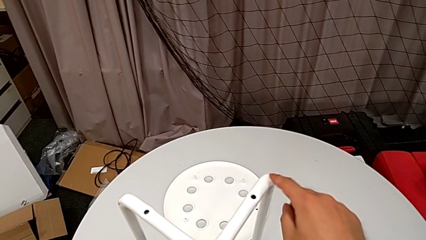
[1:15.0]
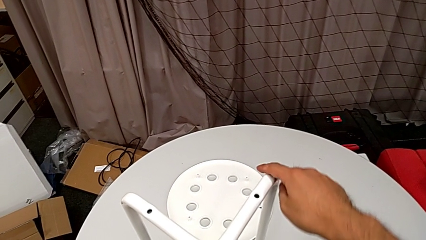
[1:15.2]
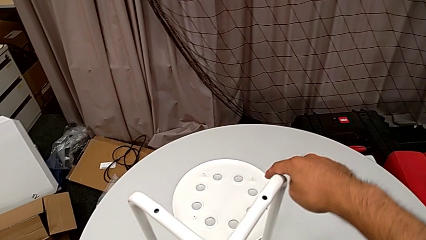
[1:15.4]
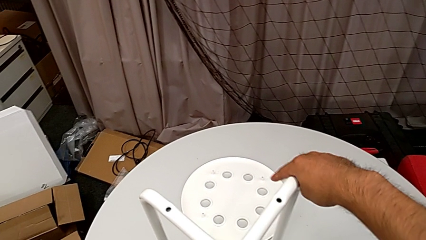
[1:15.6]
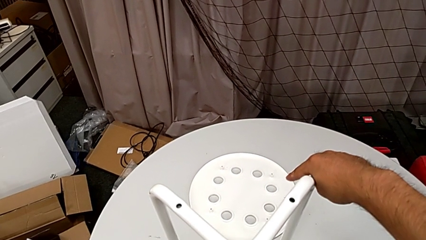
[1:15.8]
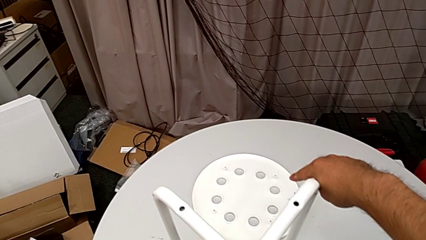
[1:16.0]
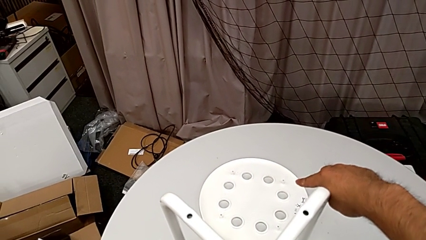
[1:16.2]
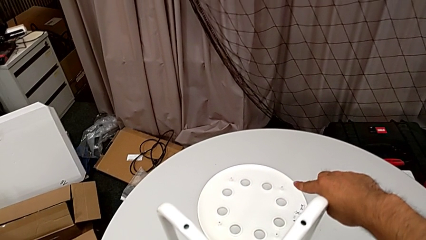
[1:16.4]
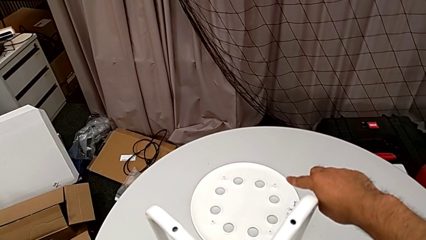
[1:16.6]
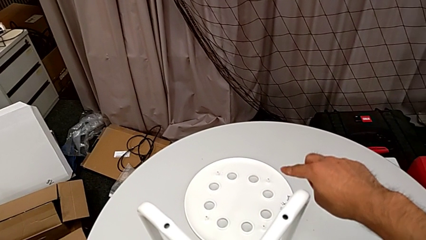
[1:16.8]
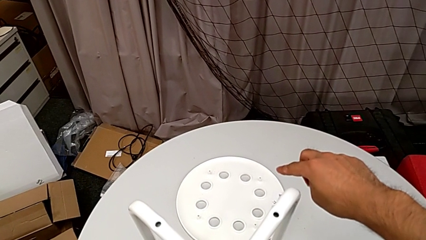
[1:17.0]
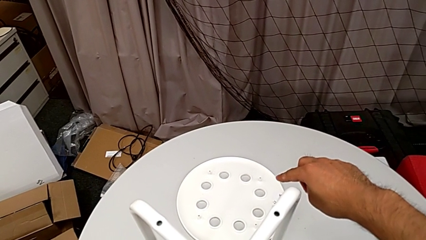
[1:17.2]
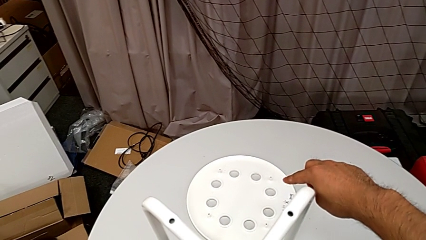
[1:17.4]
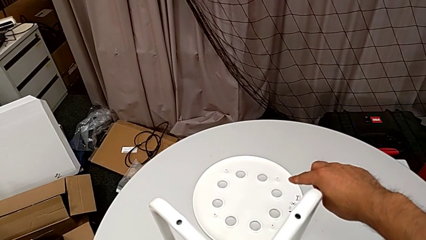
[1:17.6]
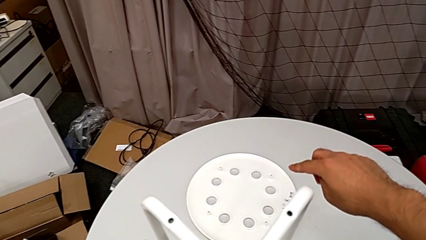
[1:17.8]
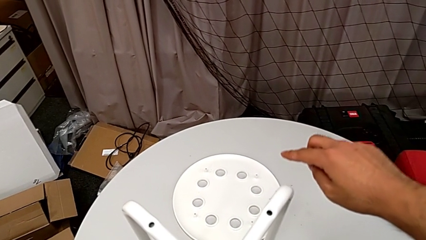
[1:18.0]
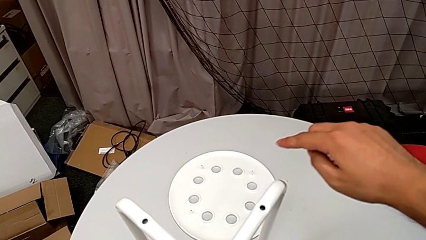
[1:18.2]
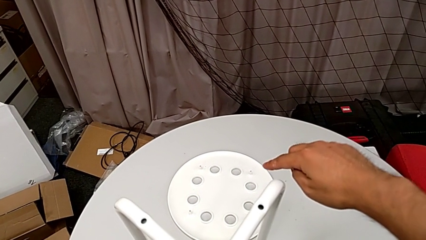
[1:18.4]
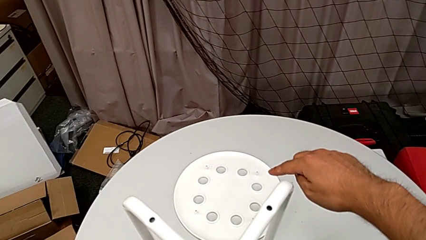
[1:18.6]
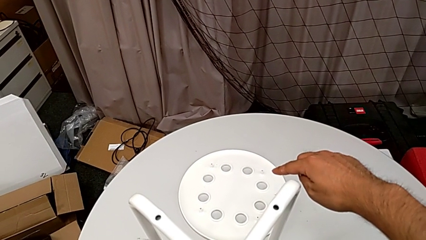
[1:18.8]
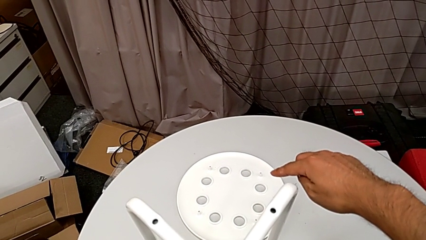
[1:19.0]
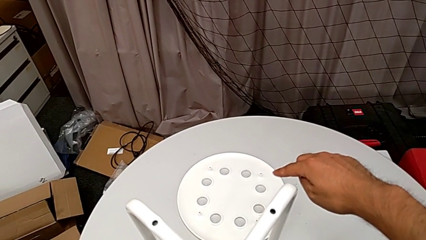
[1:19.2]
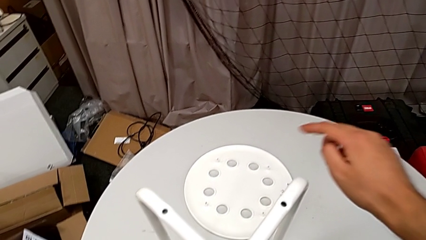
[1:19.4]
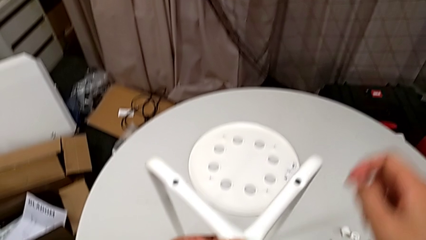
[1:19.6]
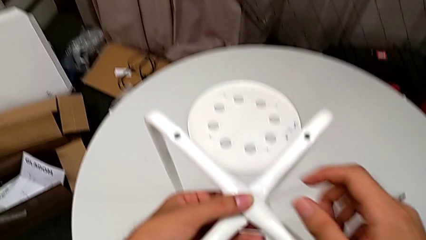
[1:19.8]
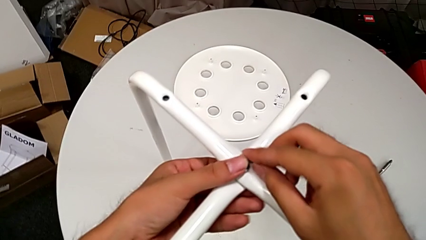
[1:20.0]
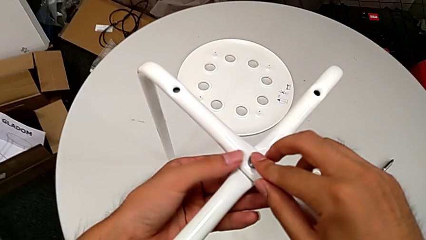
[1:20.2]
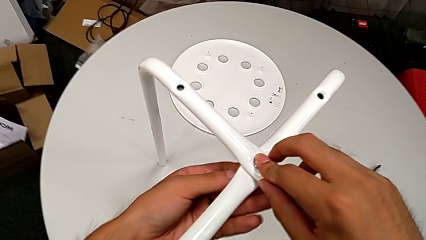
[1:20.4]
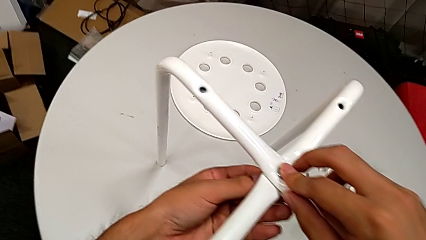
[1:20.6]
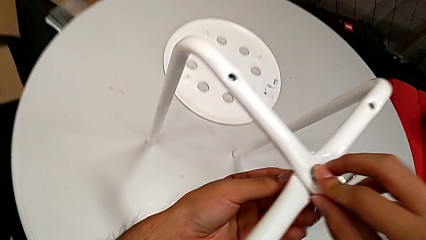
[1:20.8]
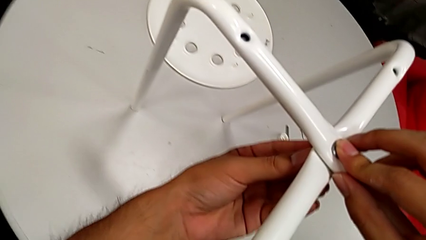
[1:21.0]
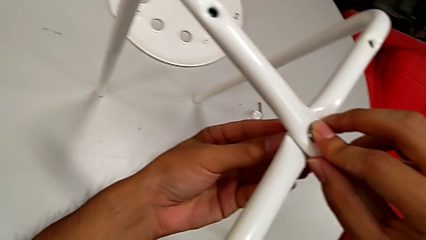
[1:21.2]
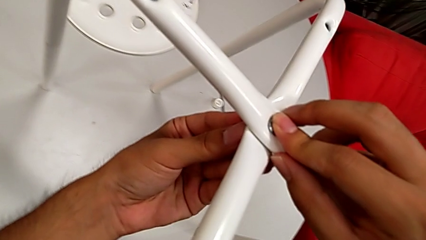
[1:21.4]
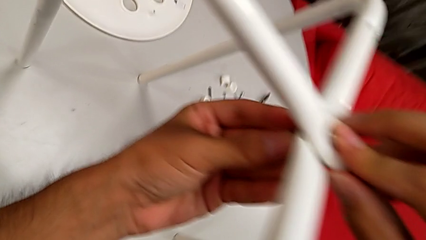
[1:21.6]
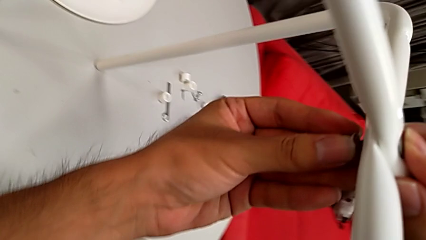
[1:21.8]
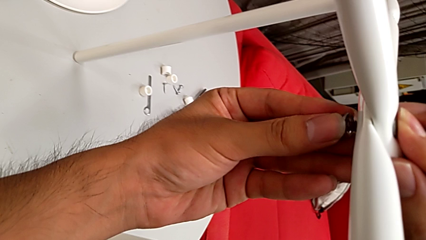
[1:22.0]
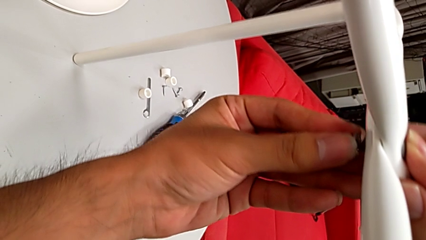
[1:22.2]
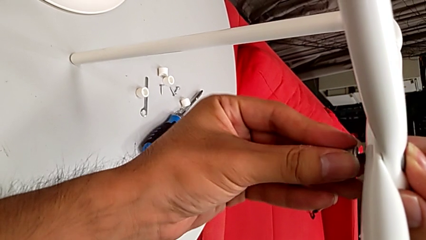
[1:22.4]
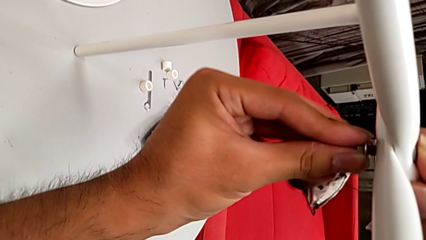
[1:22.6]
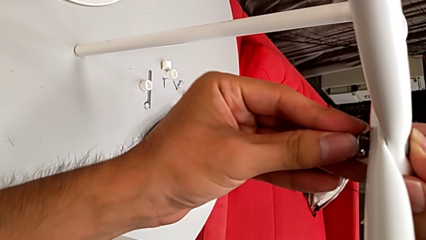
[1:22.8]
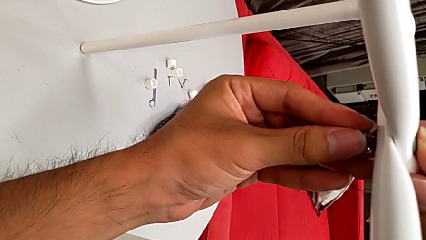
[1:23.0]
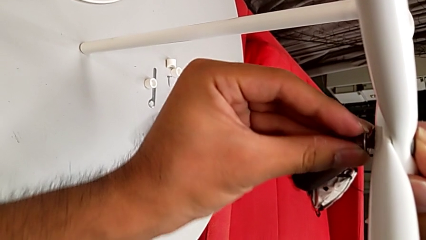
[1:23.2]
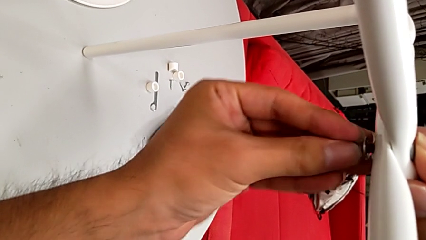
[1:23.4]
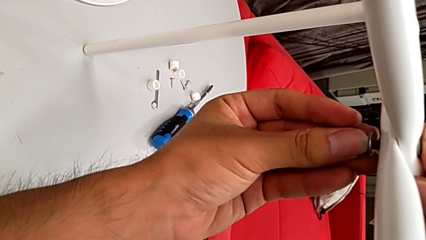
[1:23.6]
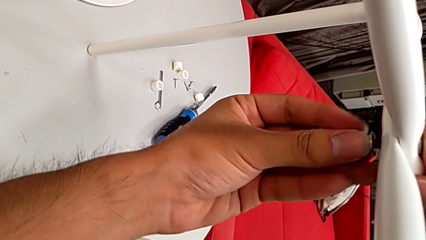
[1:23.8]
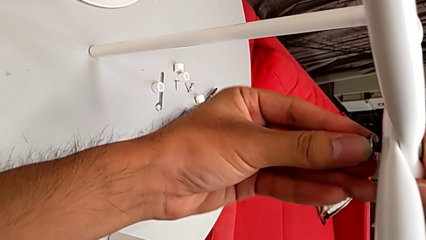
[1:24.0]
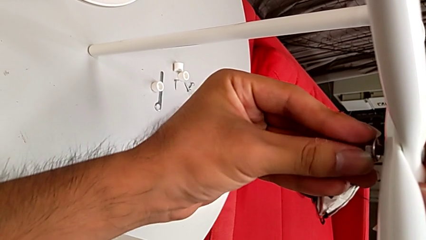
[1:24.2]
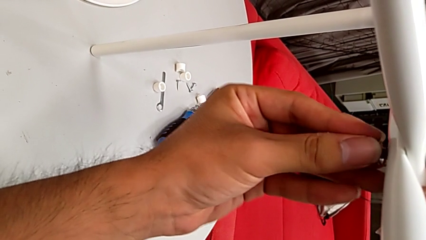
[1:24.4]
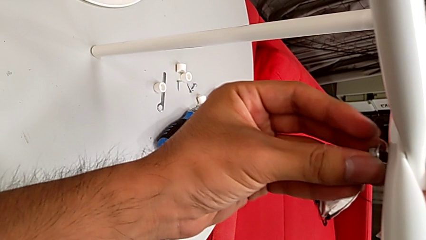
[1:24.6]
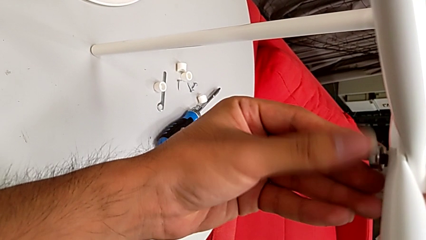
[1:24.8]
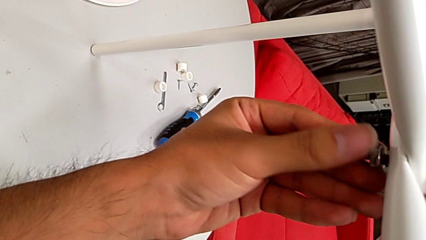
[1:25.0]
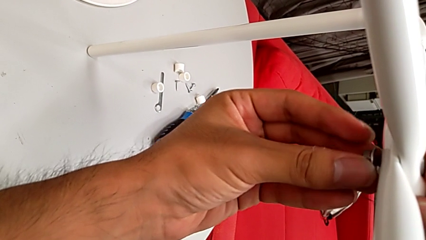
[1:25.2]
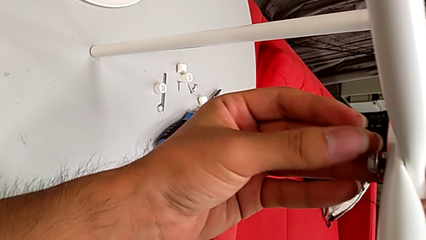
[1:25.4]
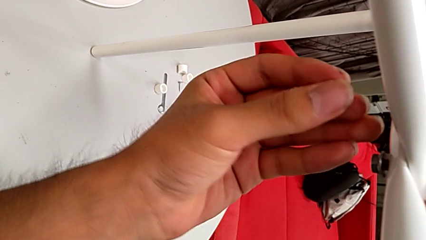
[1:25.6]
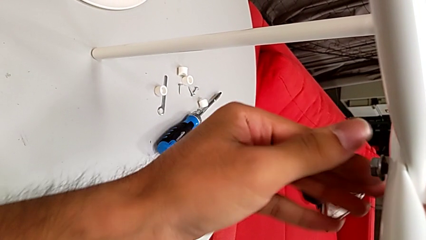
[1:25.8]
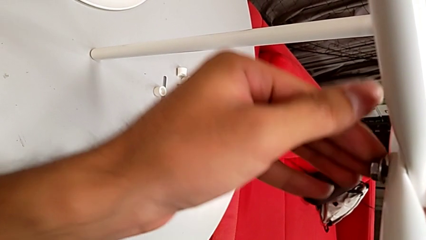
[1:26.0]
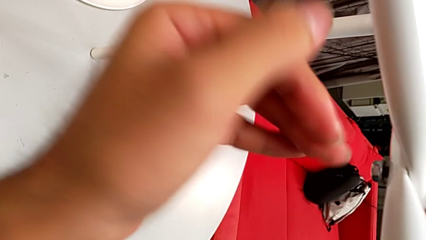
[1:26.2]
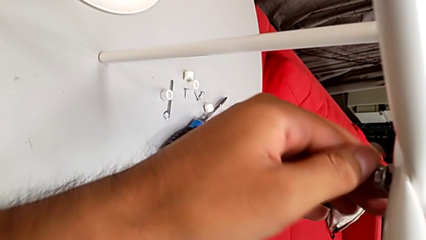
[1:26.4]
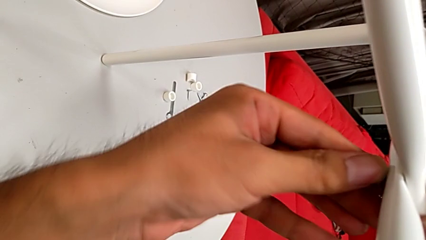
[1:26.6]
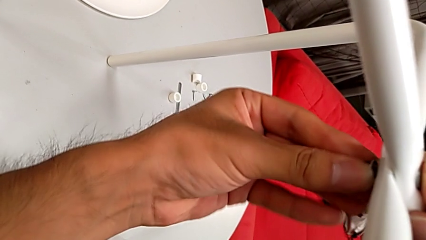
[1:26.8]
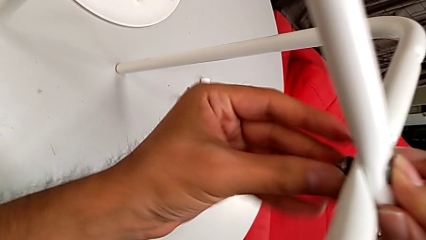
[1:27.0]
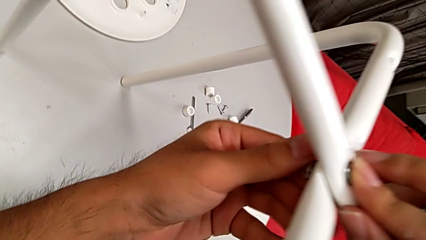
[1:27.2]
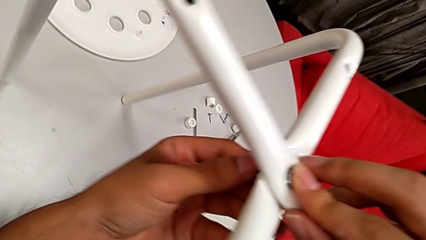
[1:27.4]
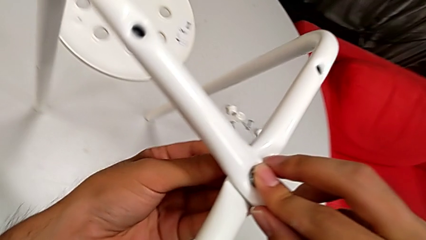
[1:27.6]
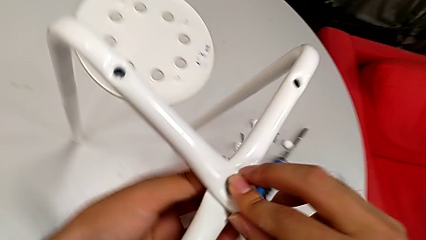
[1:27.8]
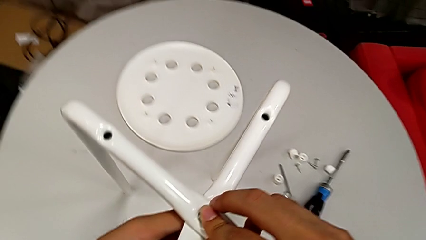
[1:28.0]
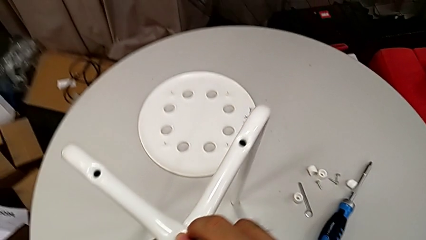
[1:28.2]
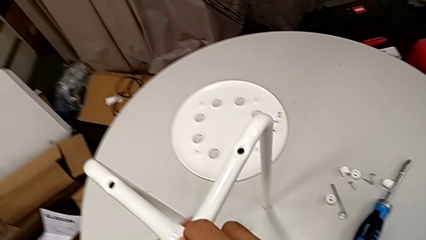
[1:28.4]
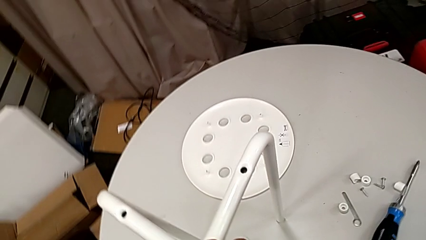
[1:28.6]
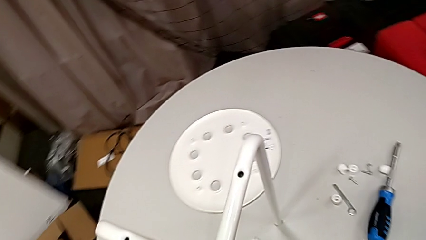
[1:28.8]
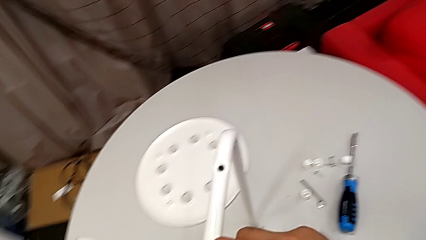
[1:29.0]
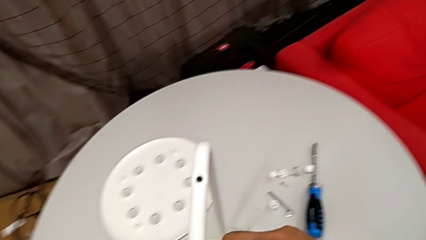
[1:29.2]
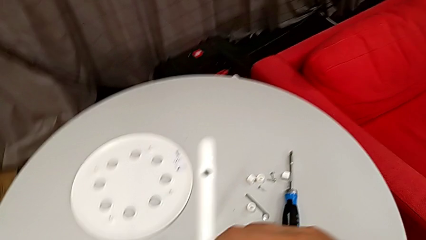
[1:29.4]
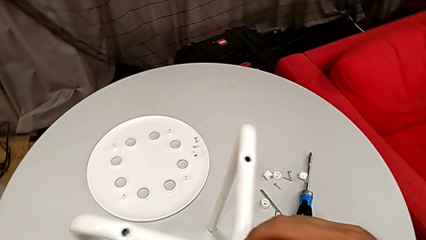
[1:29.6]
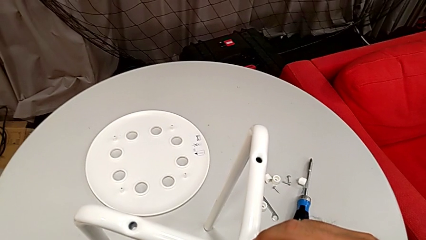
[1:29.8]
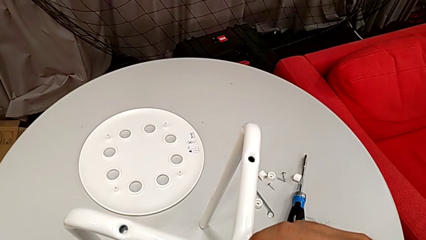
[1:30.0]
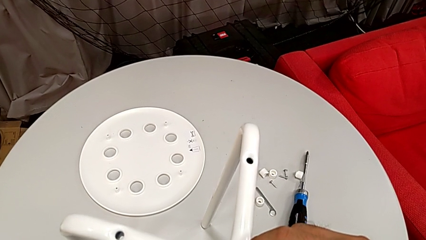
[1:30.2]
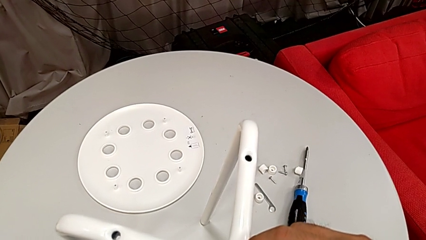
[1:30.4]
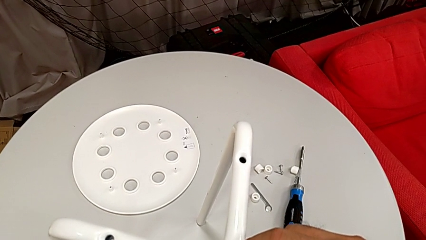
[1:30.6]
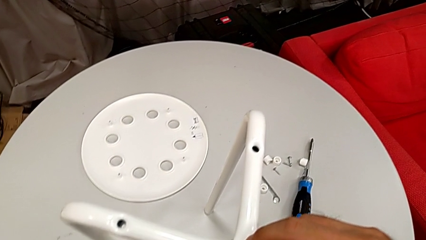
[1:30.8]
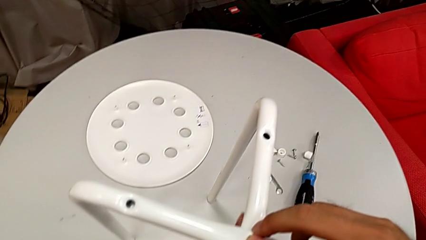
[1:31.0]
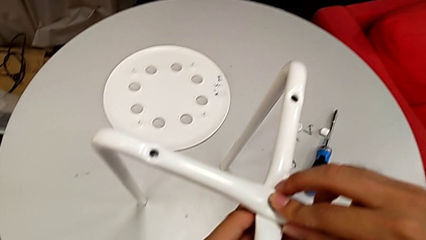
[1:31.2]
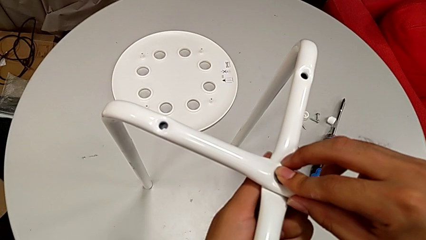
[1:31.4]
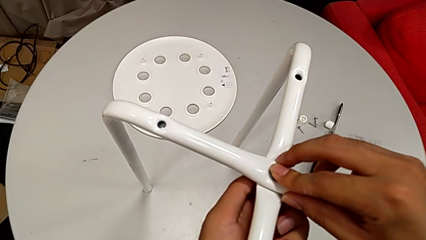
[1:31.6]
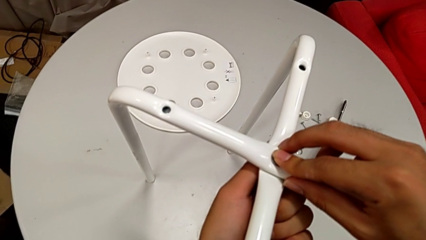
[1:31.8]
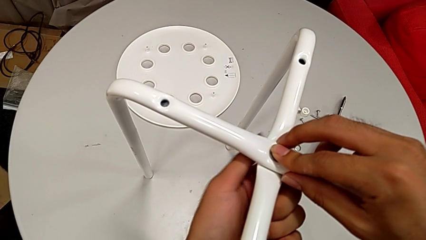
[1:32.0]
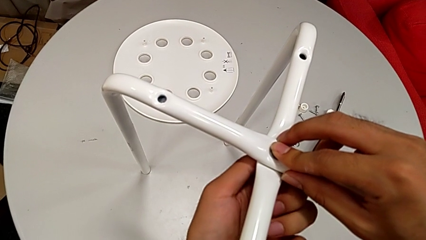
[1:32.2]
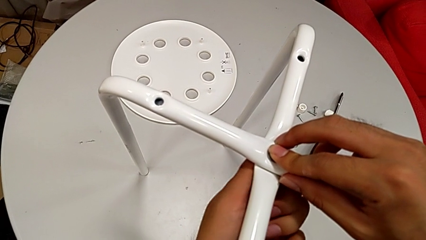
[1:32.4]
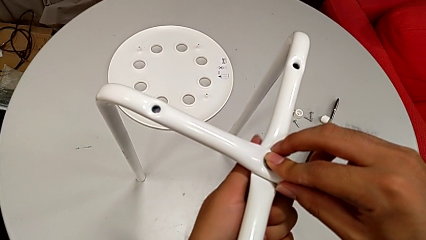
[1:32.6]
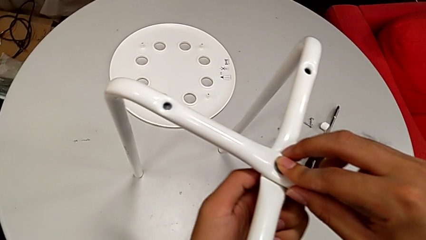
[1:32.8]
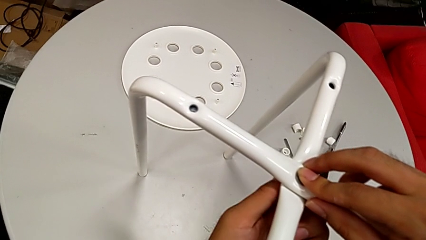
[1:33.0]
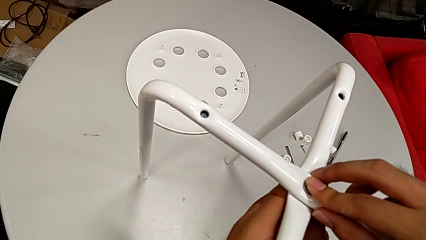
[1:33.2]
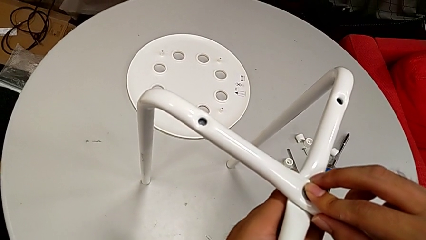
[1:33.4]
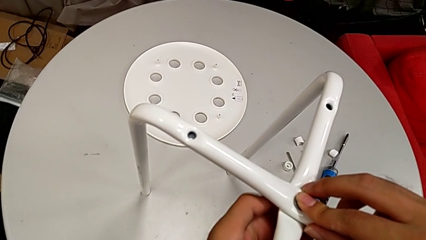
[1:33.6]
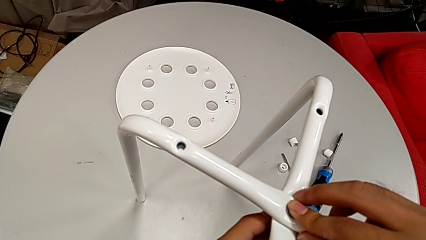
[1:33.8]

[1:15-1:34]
The camera wearer is assembling the legs together. They wrongly approach the seat and begin to screw the hex nut.
